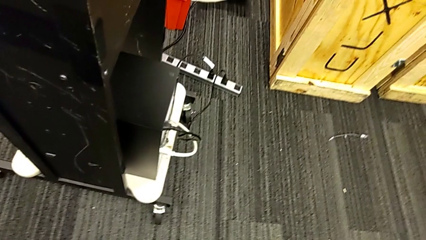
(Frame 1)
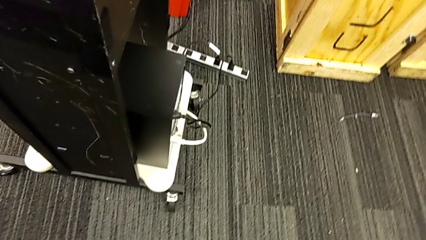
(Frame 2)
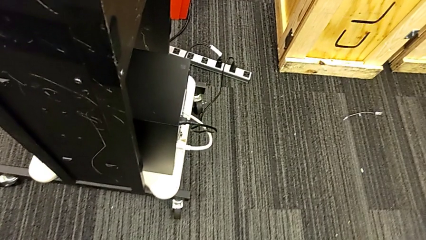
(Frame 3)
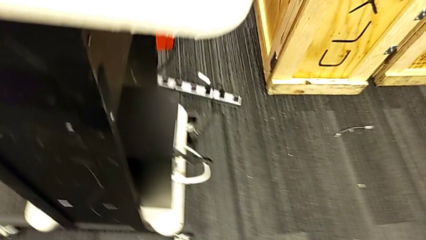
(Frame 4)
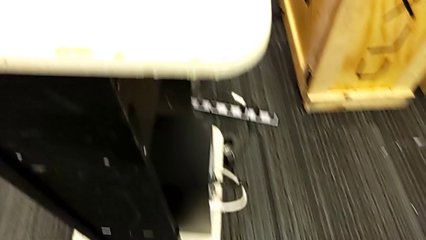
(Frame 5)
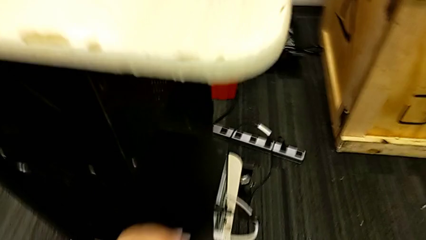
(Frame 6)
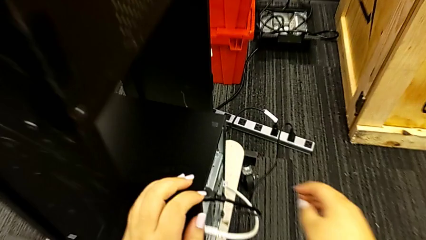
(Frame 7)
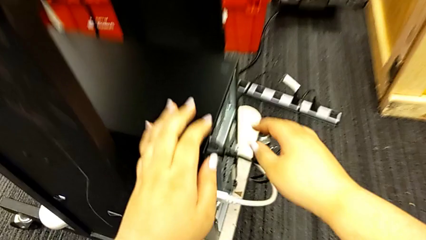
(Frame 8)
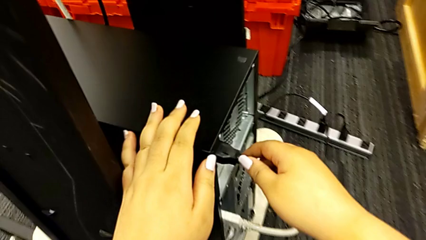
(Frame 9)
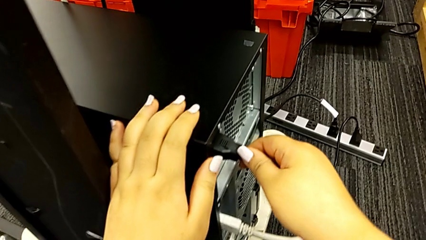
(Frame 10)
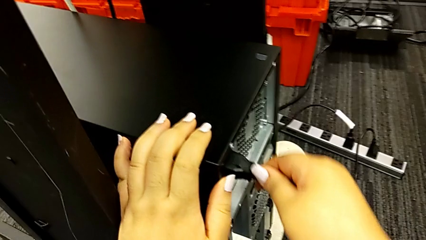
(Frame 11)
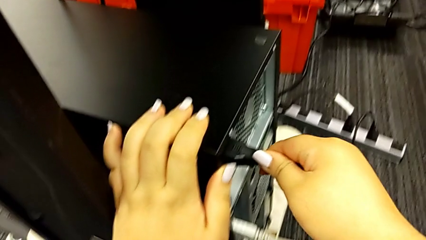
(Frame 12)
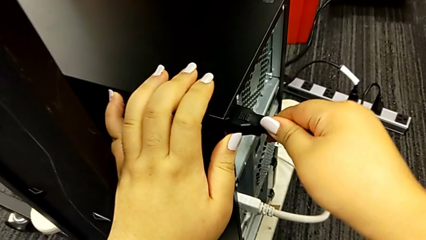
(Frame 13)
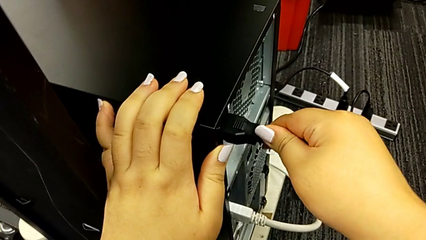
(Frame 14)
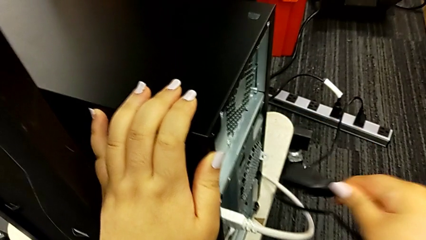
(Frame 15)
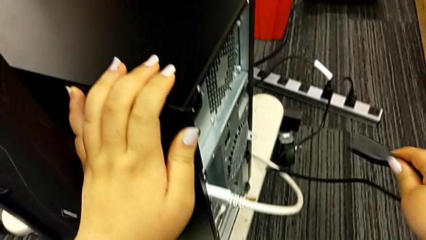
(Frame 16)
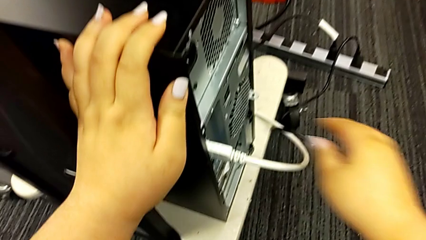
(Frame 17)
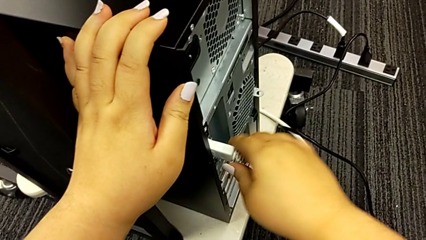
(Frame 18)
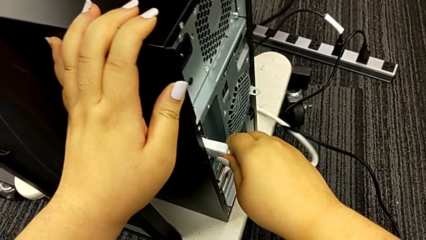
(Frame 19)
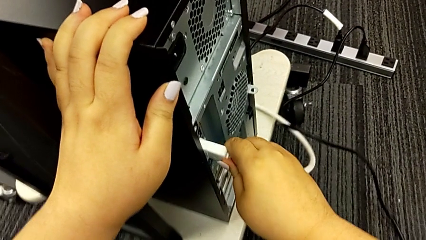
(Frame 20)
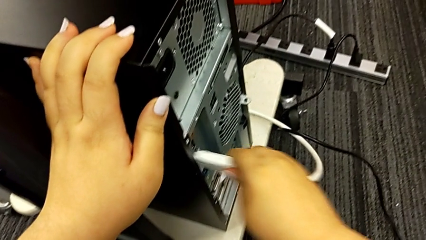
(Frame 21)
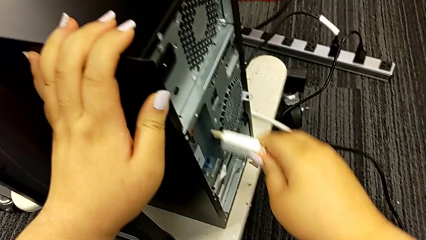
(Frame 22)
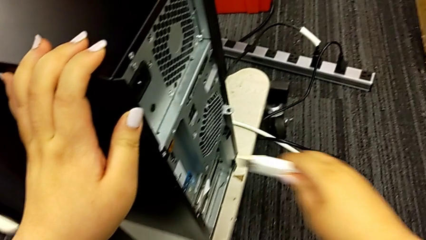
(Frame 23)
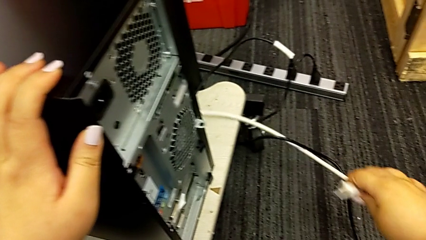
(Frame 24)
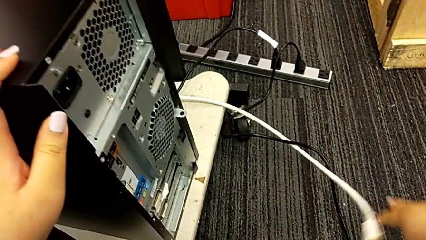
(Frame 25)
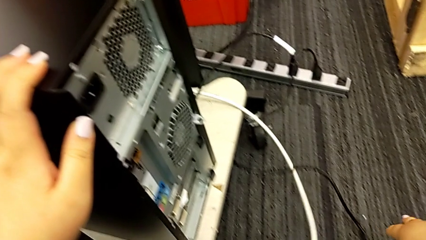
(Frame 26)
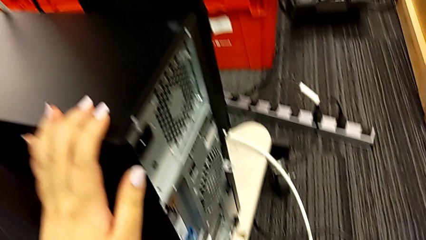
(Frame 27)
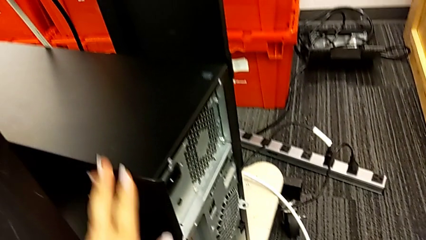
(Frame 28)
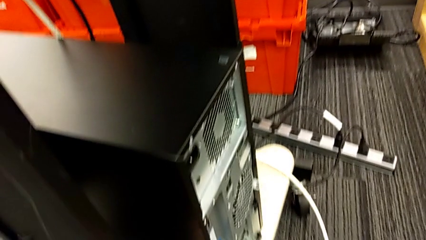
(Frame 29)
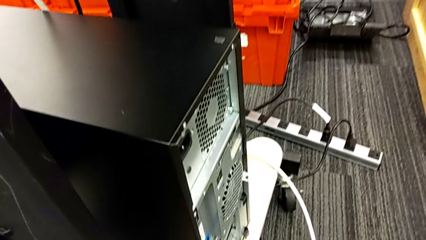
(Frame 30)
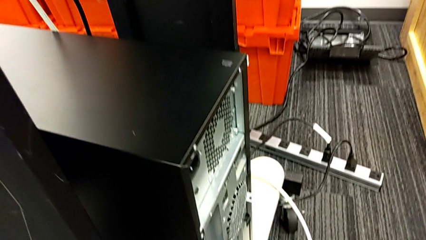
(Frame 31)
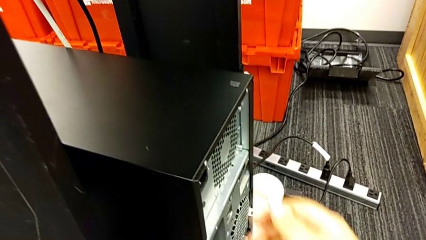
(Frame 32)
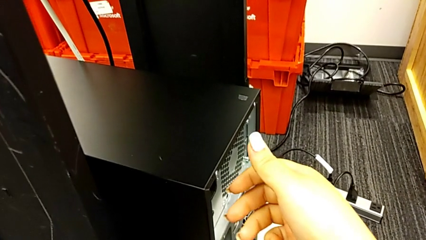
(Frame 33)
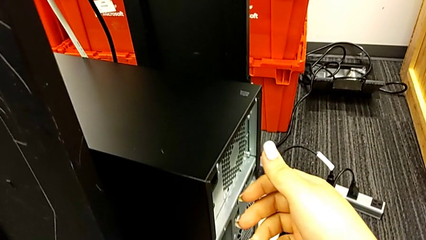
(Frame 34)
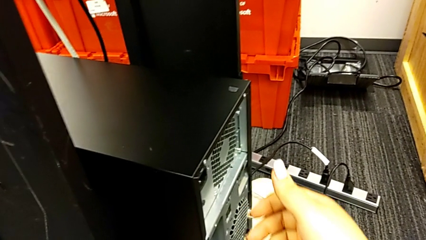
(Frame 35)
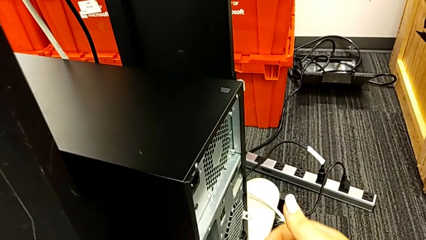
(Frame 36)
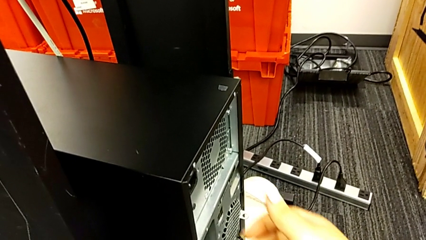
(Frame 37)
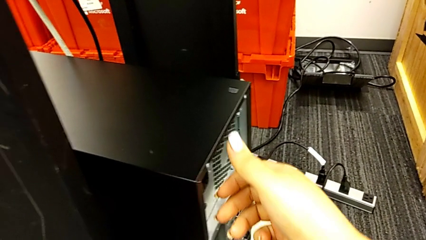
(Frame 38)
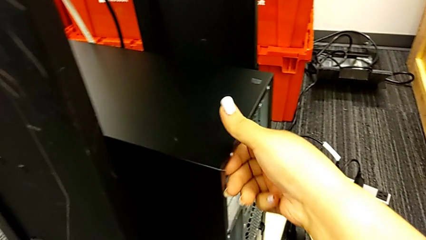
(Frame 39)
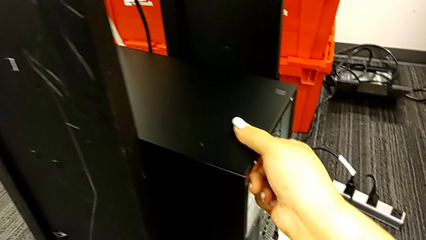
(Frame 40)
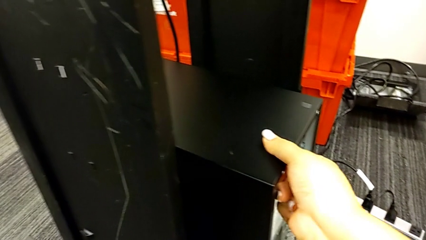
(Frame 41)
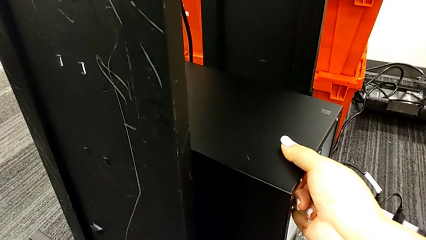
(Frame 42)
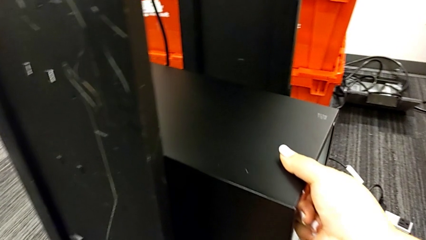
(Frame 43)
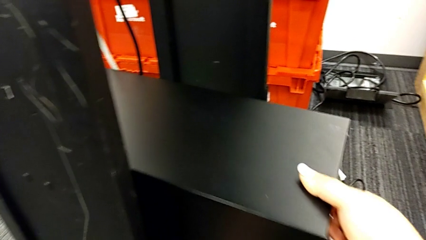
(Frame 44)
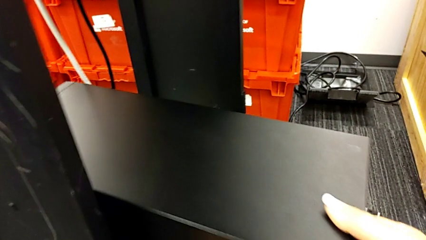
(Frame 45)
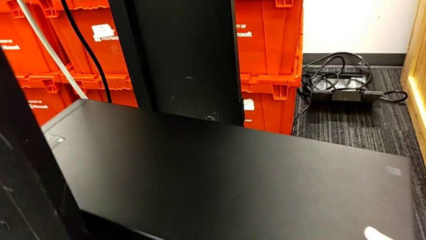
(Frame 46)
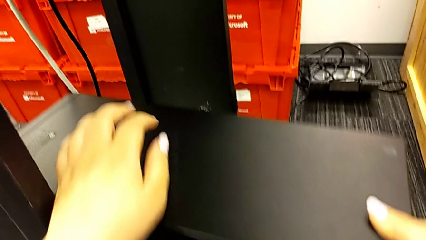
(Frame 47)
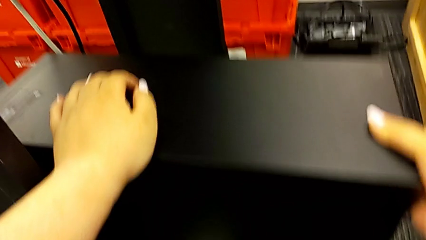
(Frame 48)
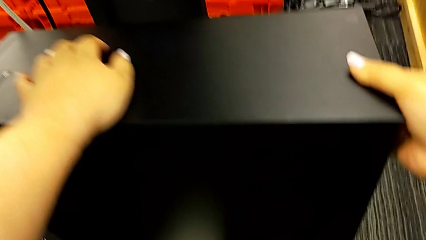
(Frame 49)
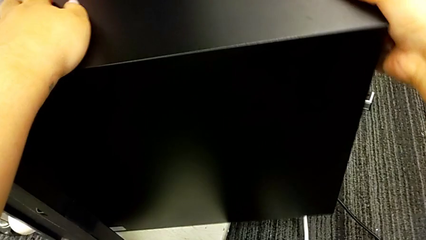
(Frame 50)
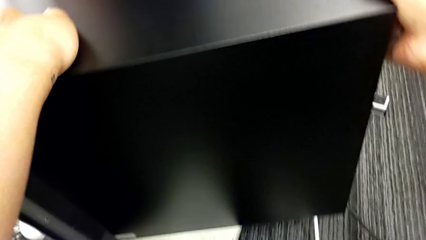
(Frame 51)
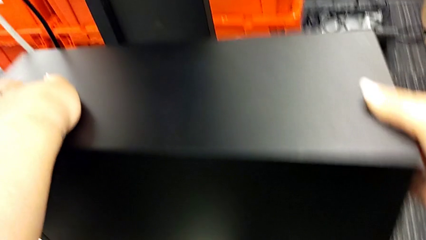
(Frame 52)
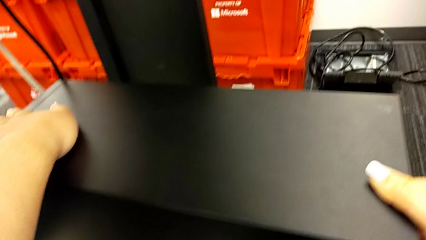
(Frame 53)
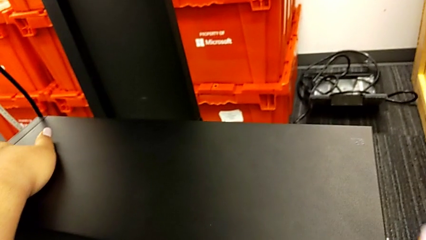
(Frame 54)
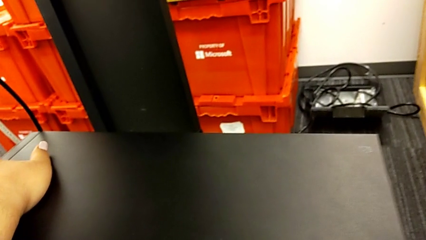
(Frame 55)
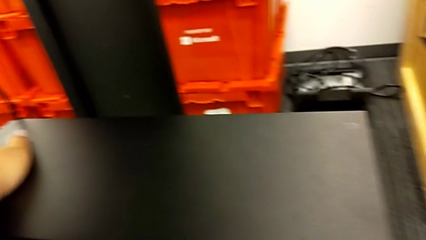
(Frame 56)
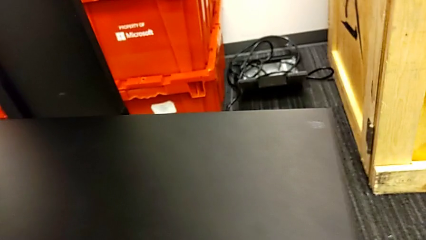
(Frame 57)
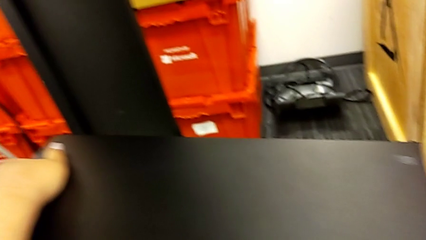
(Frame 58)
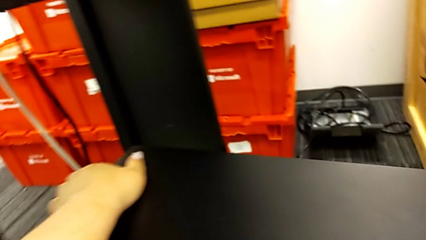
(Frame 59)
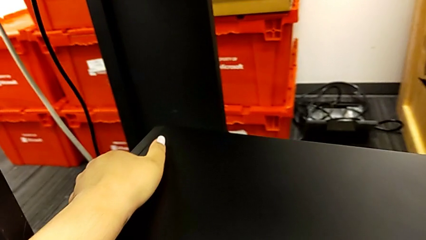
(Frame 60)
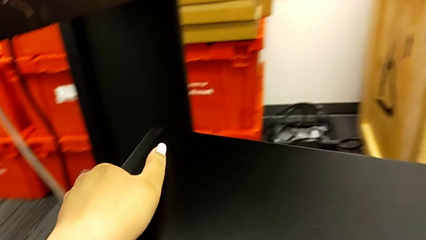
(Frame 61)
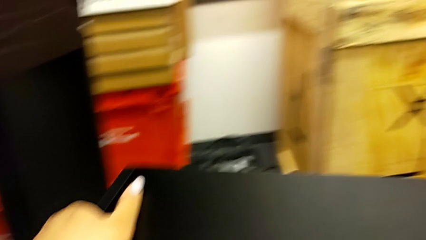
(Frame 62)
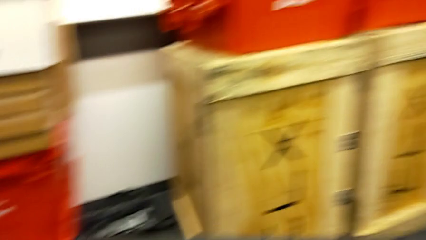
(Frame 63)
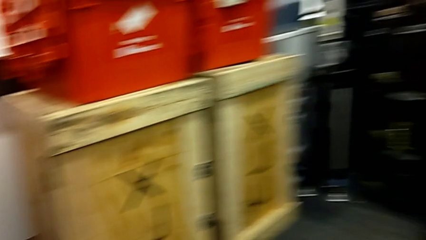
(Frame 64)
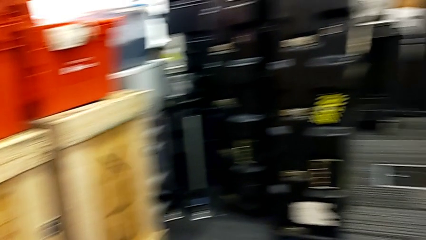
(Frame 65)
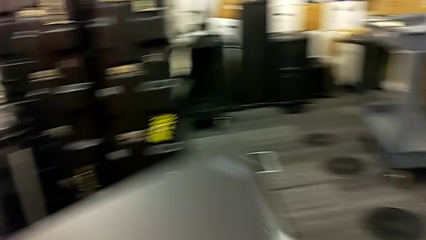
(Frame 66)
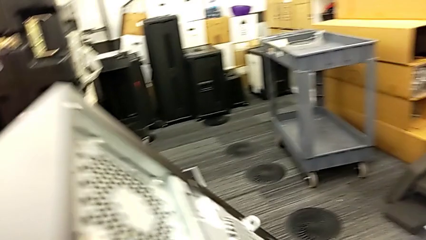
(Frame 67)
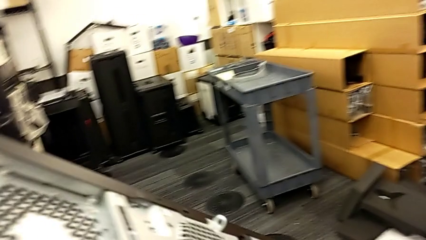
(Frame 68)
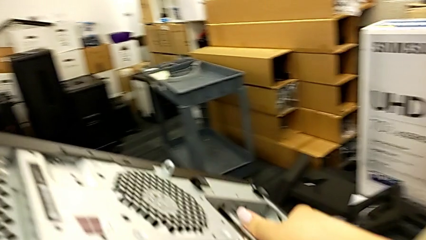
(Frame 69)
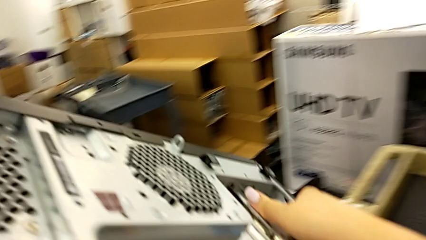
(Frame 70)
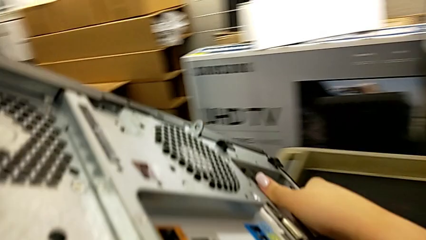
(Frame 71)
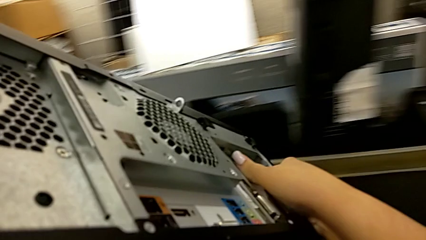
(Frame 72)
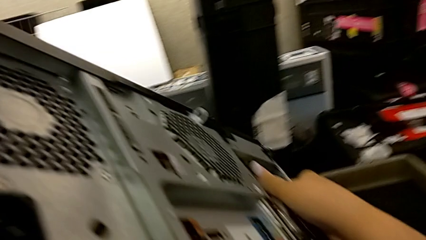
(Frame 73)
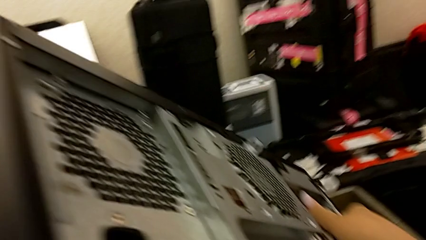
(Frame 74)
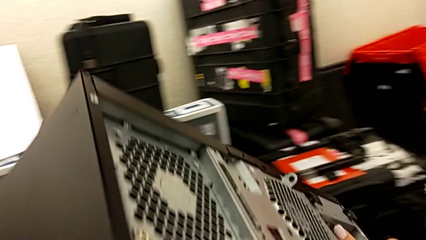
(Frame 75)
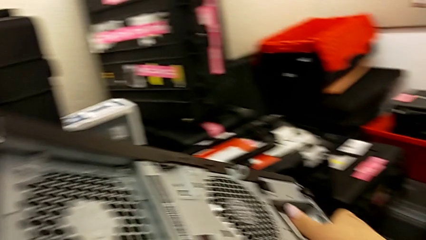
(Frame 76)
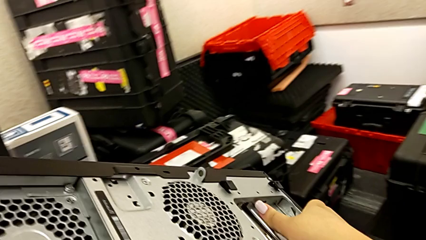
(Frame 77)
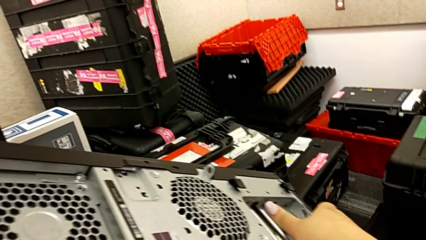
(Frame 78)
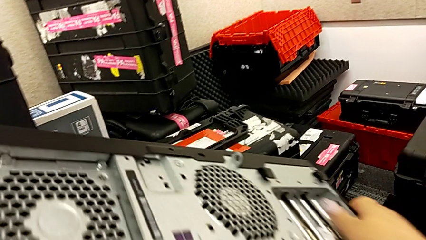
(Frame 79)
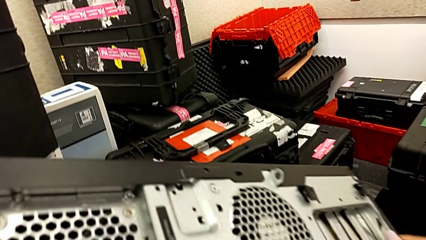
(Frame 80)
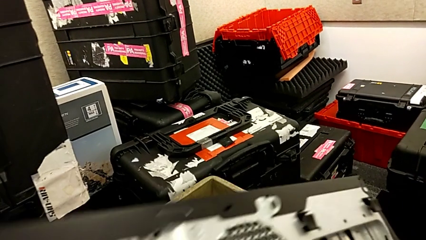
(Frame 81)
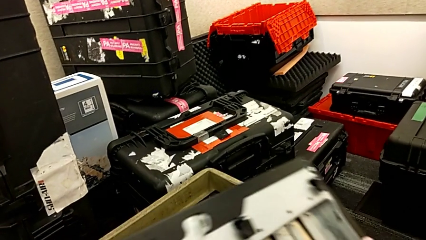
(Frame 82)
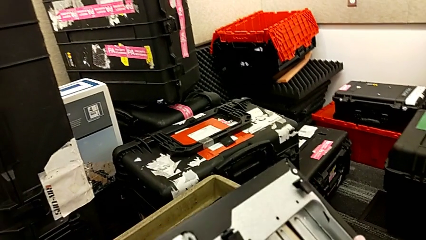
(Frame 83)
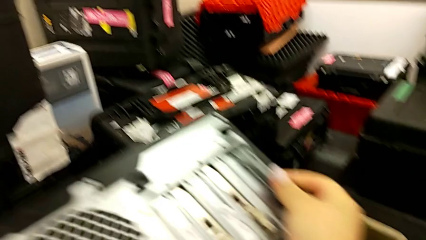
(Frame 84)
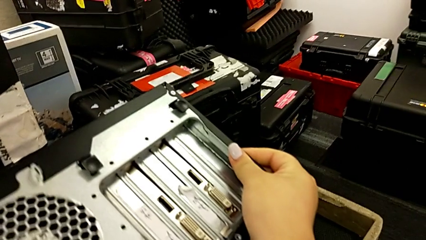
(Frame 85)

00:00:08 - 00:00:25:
The camera wearer is grabbing the computer and putting it on the table. They grab the cable power supply, withdraw the cable power supply, grab the HDMI cable, withdraw the HDMI cable, pull the computer tower, rotate it and lift it.
